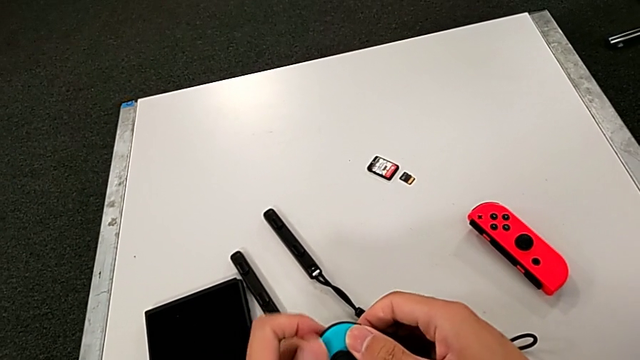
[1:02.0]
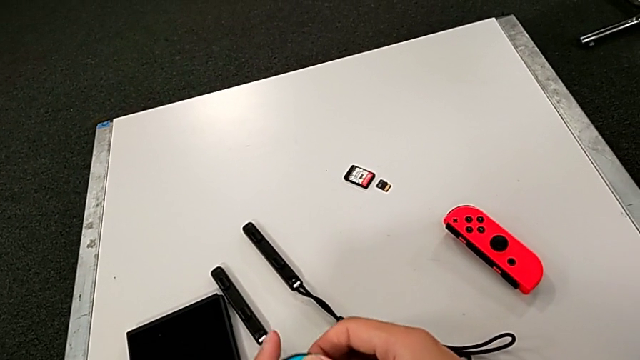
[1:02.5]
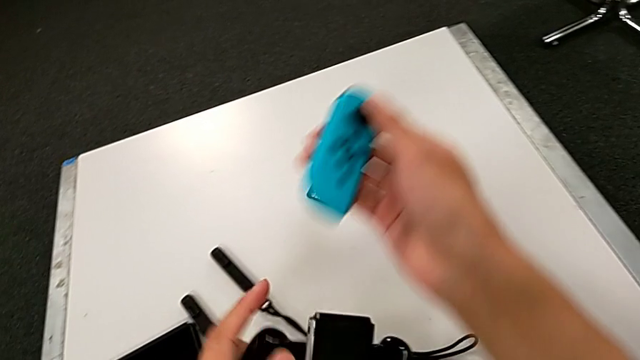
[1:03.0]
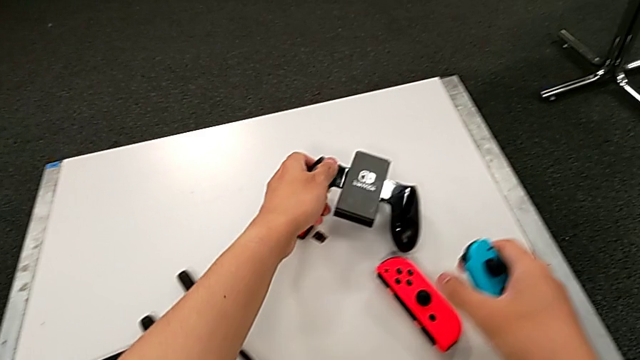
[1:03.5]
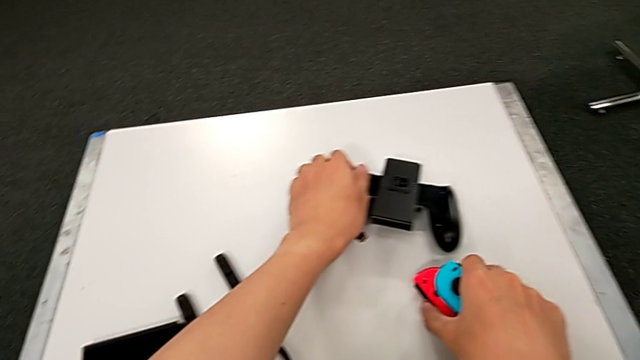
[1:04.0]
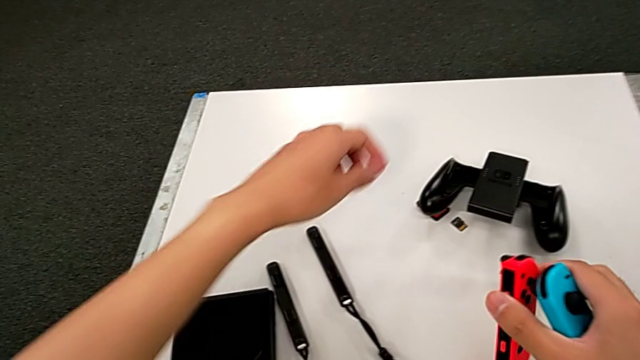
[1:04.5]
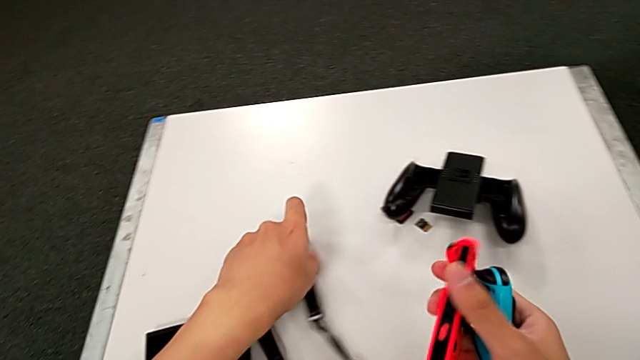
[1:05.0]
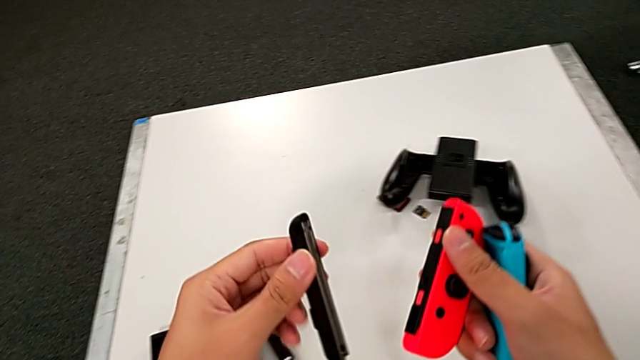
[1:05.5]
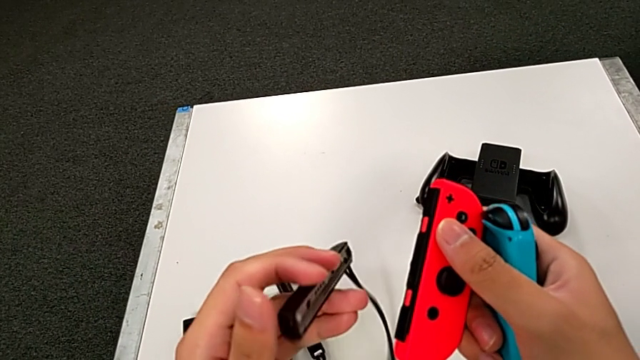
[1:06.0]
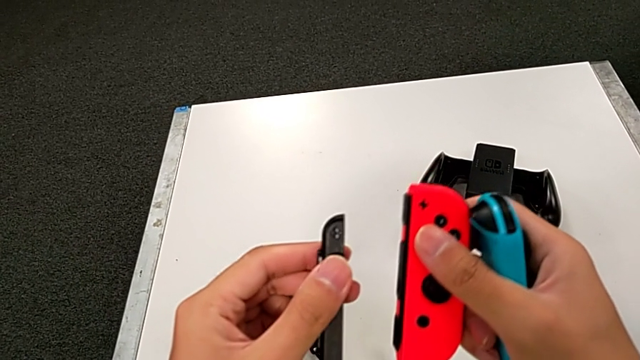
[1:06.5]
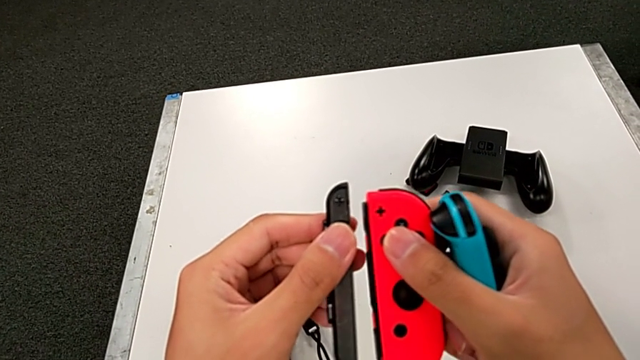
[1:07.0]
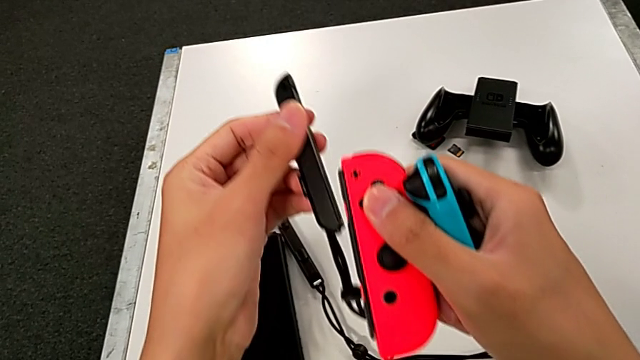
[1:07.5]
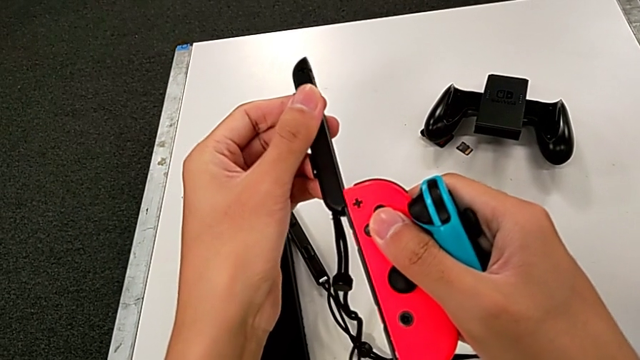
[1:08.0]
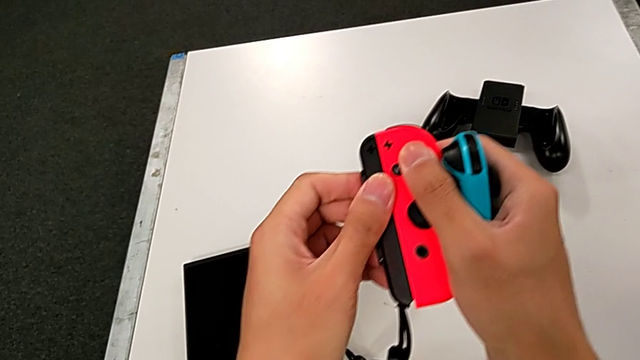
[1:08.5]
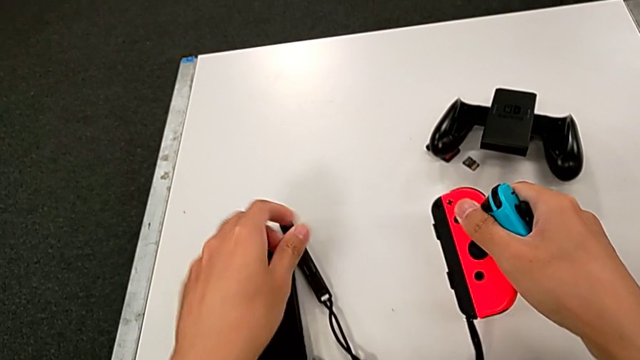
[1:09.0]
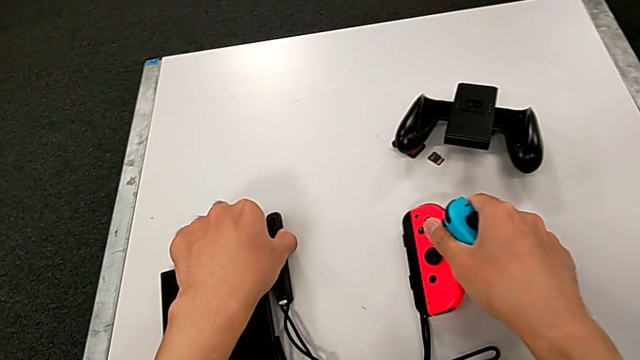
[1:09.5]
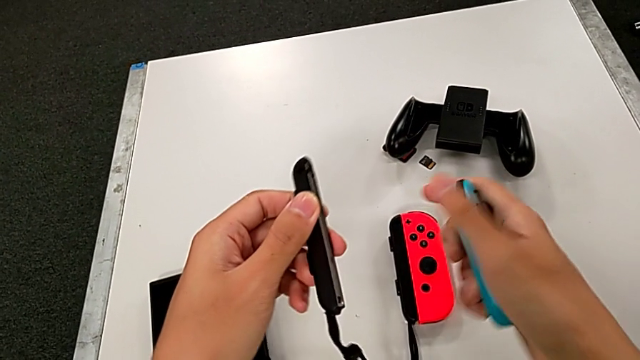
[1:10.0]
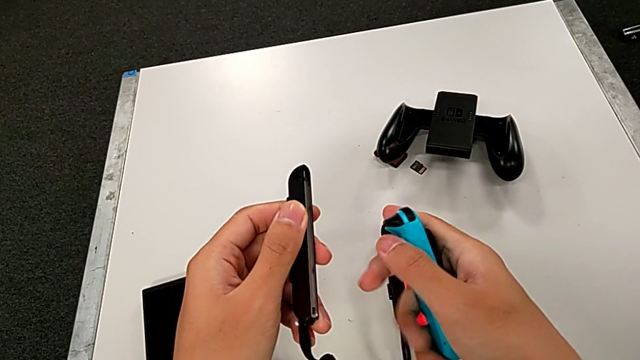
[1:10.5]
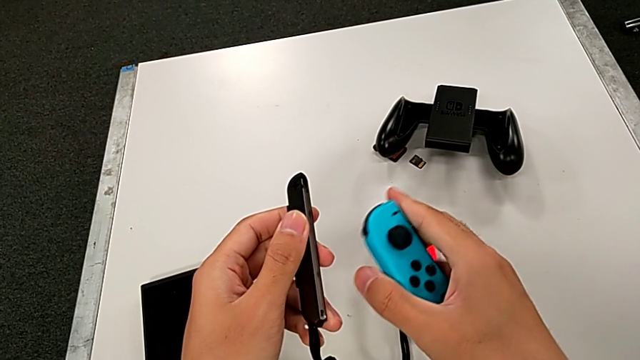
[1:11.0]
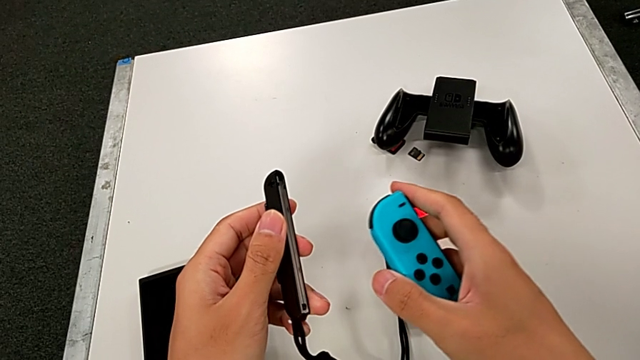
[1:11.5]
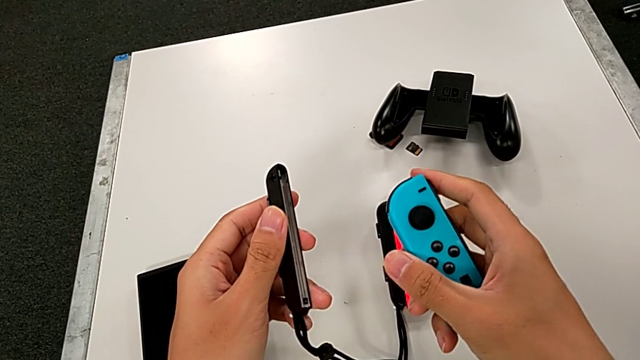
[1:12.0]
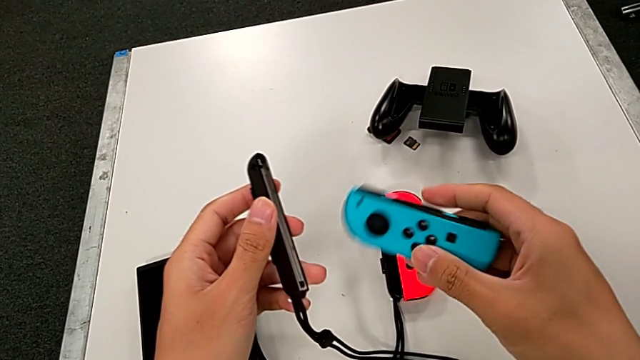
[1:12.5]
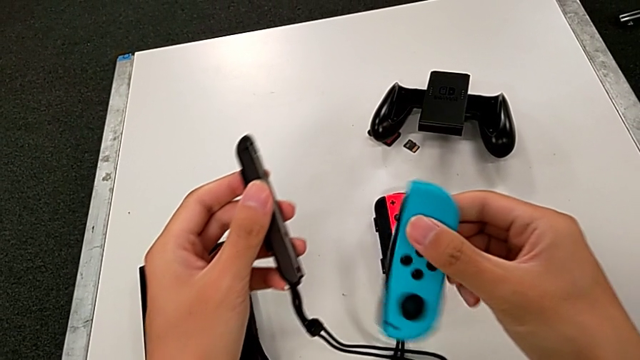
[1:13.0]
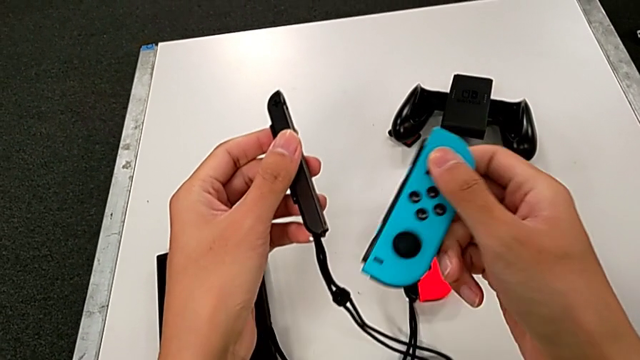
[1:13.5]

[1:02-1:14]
The camera wearer is exchanging the individual controller for the Joy-Sticks of the Nintendo Switch. They slide the blue Joy-Con controller, place the Joy-Con controller, grab the Joy-Con strap, slide it, grab the Joy-Con strap and rotate the blue Joy-Con controller.

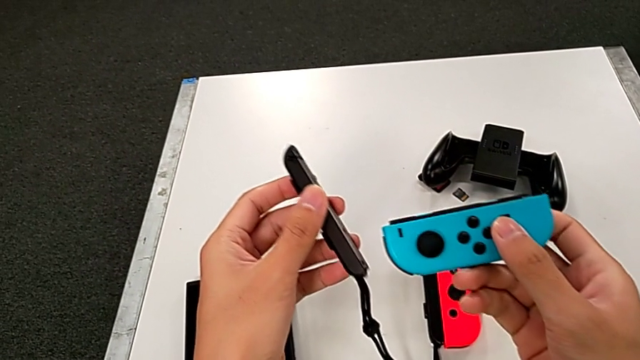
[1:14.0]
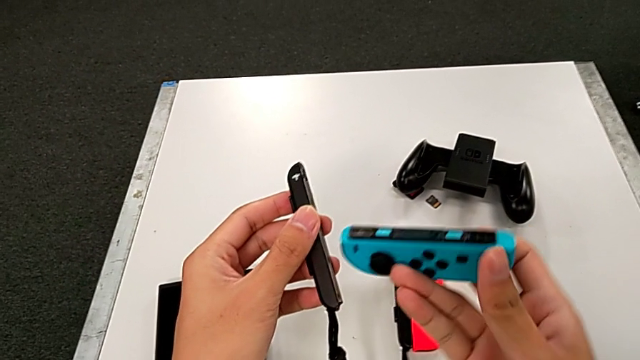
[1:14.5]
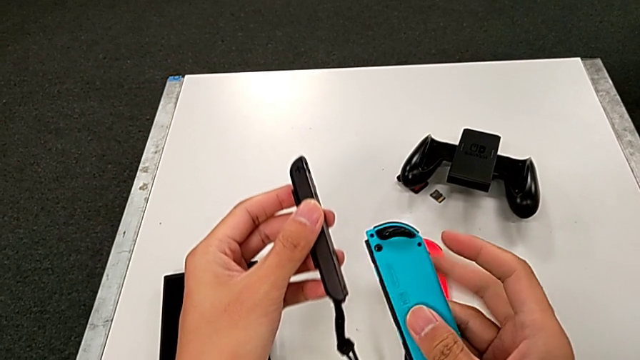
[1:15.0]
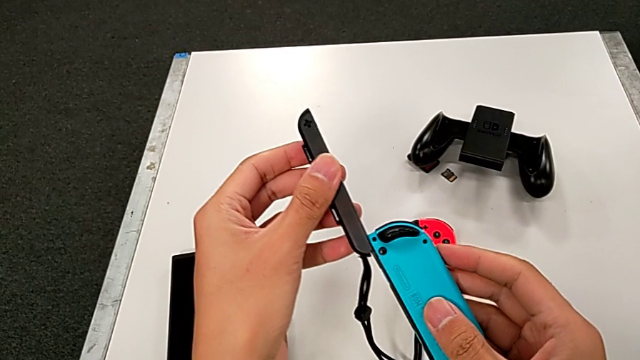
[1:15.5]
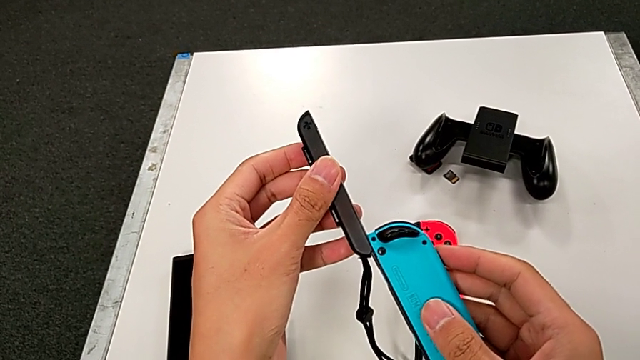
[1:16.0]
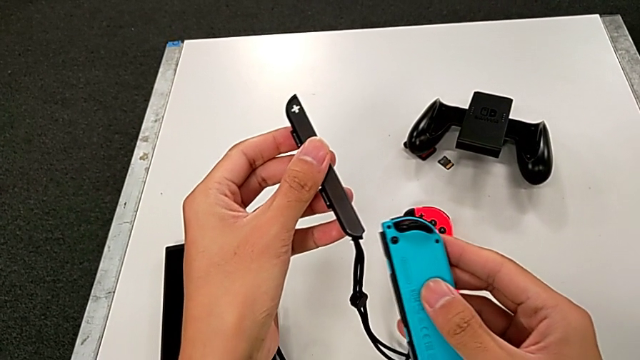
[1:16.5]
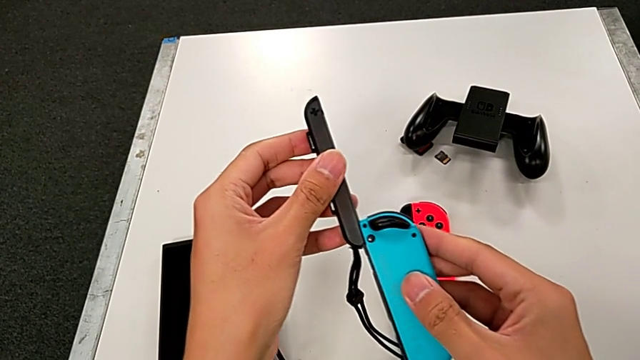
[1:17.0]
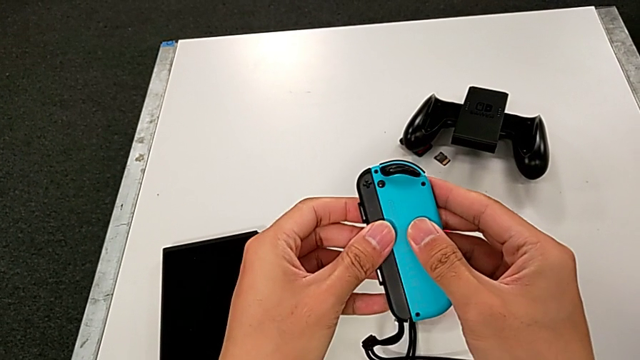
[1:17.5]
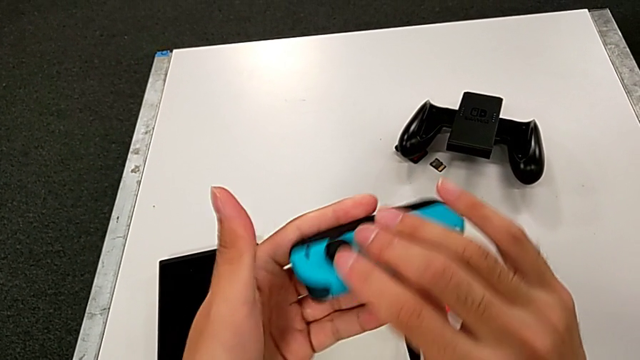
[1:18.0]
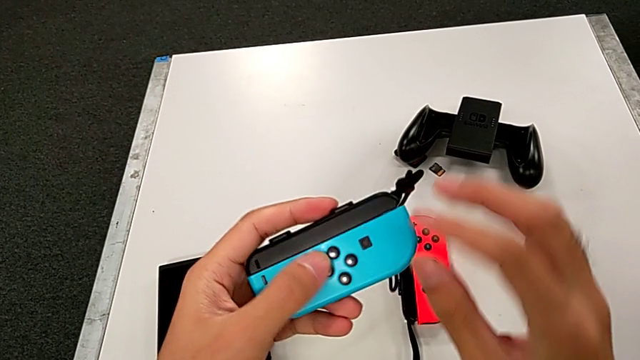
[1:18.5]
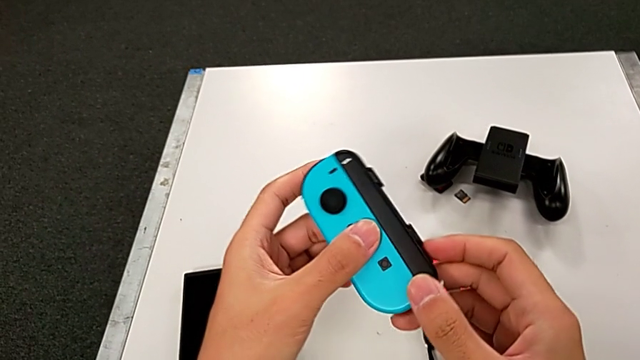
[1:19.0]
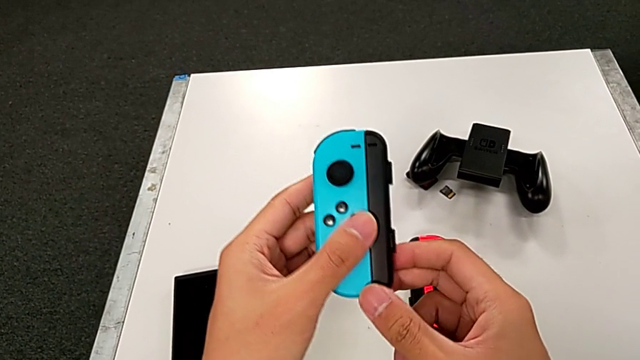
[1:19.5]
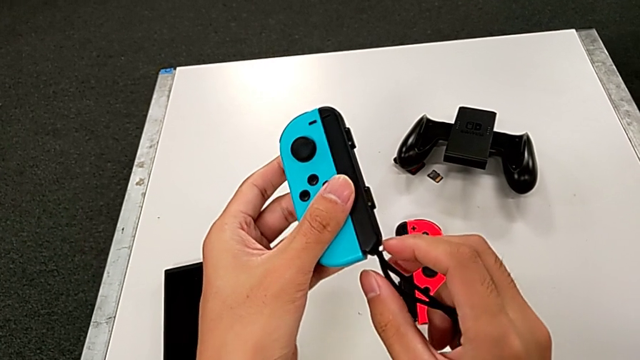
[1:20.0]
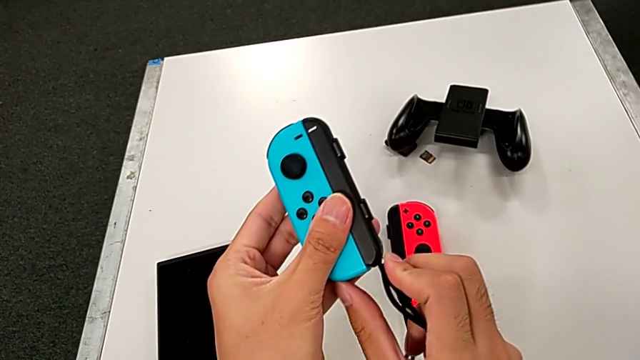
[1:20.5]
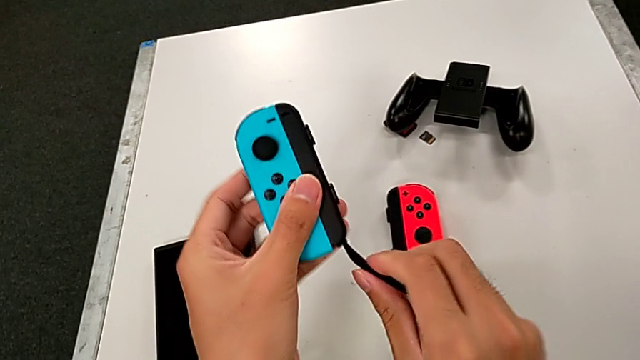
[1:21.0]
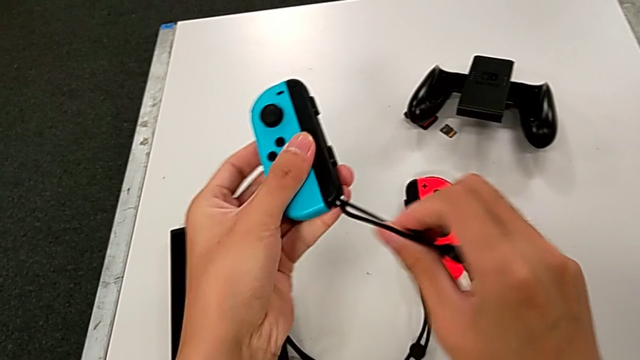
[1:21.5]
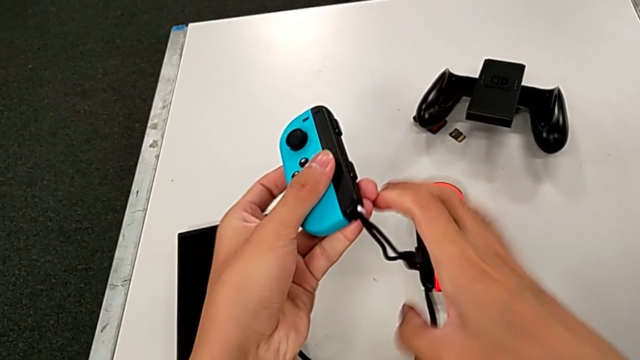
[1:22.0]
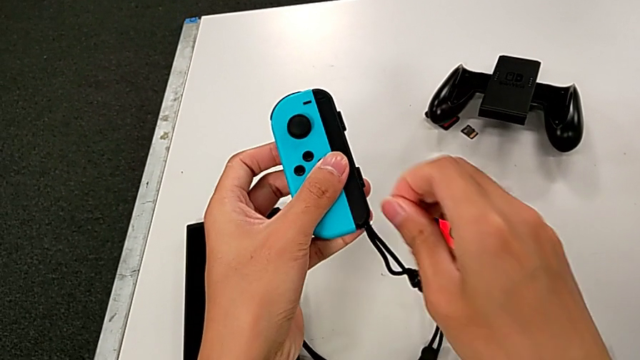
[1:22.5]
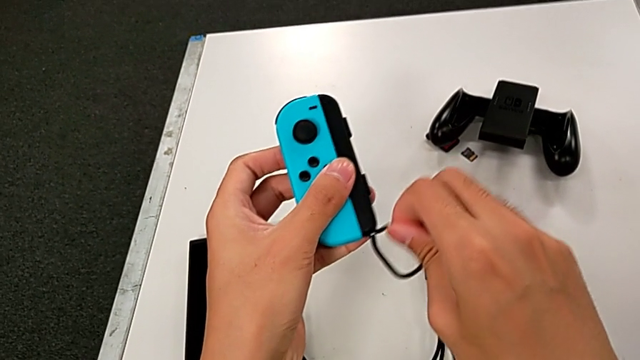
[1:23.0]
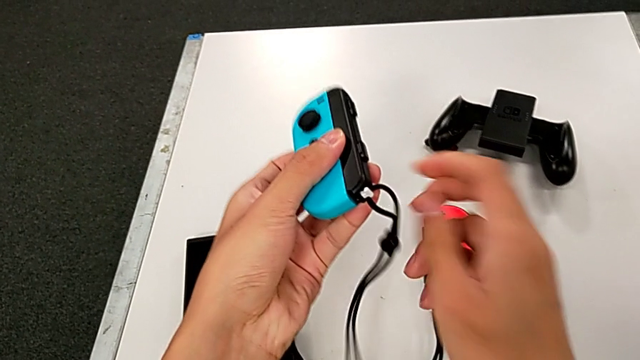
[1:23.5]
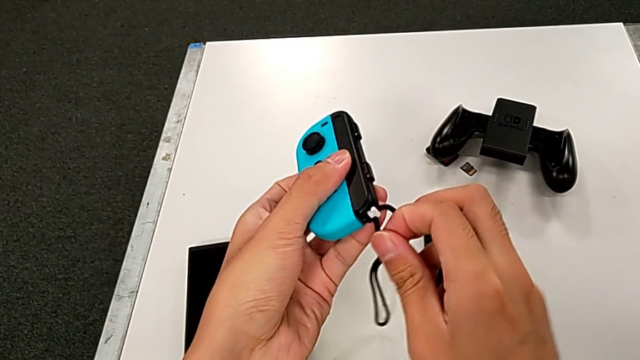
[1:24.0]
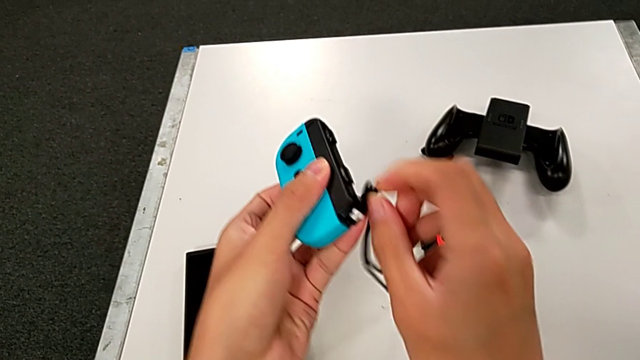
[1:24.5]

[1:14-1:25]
The camera wearer is exchanging the individual controller for the Joy-Sticks of the Nintendo Switch. They flip the blue Joy-Con controller, slide the Joy-Con strap, rotate the blue Joy-Con controller and hold the blue Joy-Con strap.
